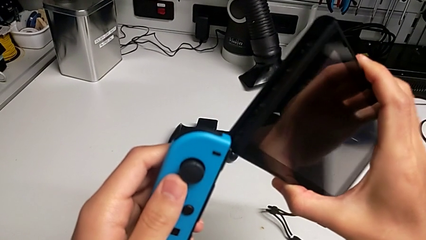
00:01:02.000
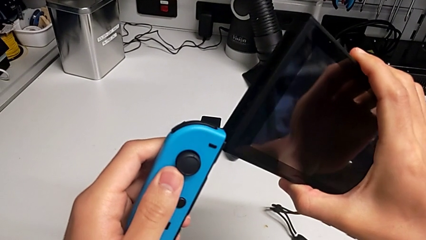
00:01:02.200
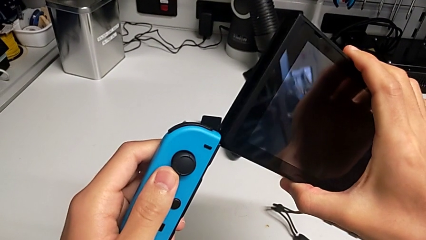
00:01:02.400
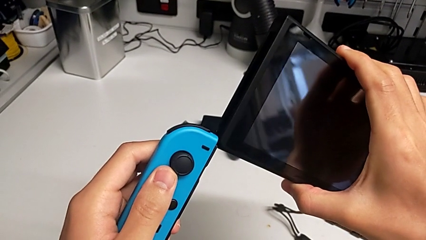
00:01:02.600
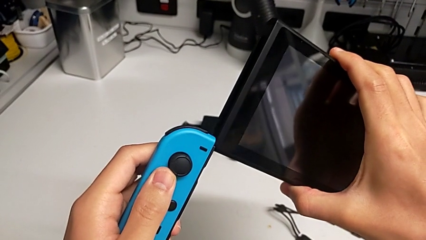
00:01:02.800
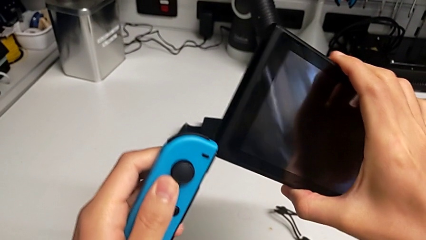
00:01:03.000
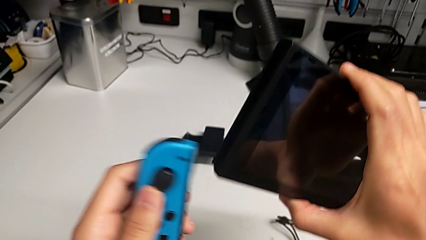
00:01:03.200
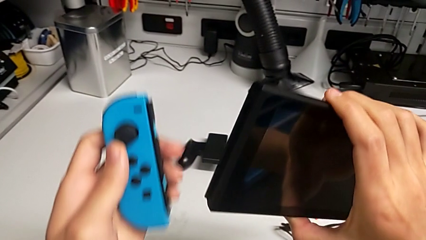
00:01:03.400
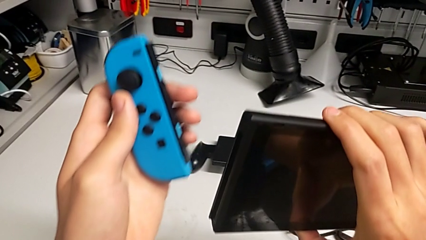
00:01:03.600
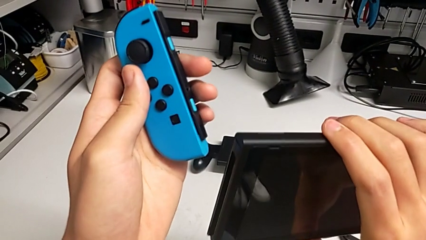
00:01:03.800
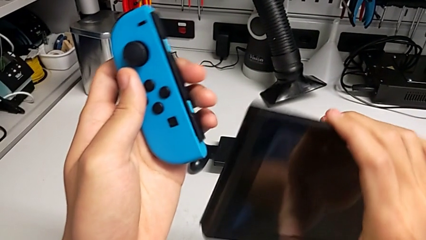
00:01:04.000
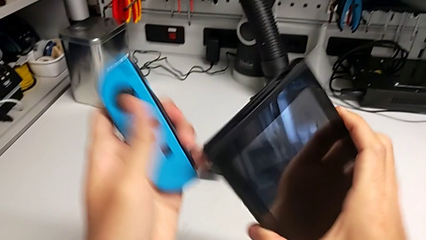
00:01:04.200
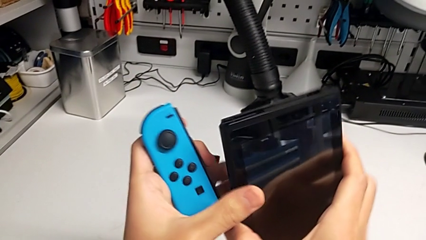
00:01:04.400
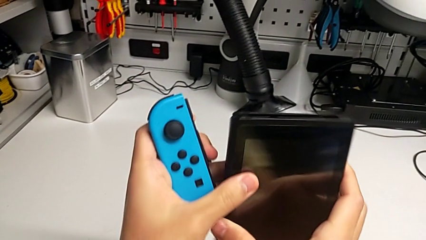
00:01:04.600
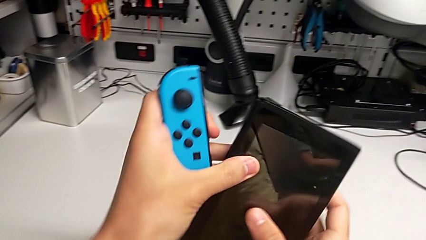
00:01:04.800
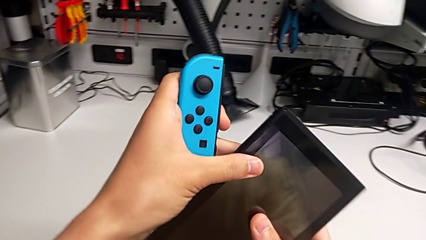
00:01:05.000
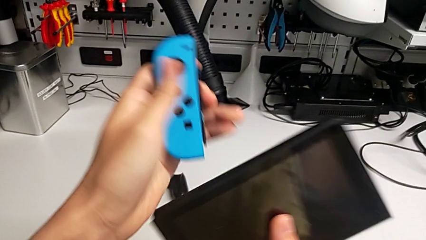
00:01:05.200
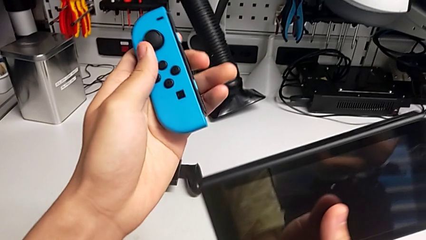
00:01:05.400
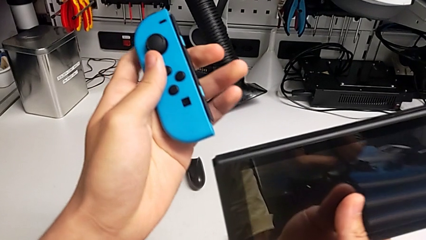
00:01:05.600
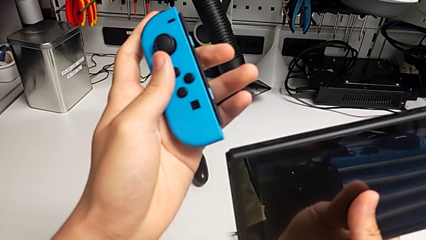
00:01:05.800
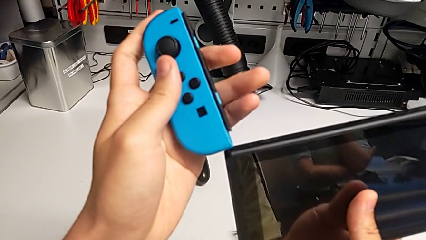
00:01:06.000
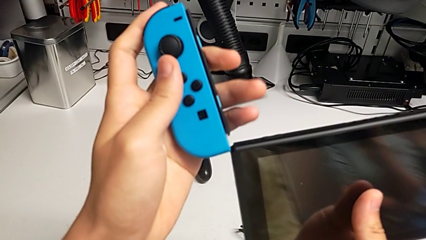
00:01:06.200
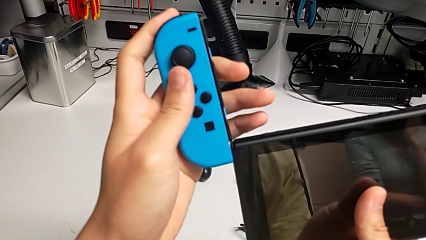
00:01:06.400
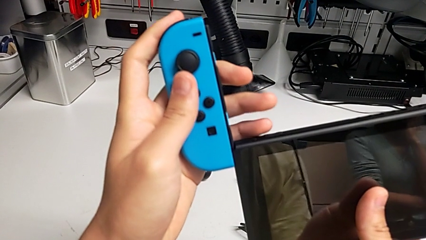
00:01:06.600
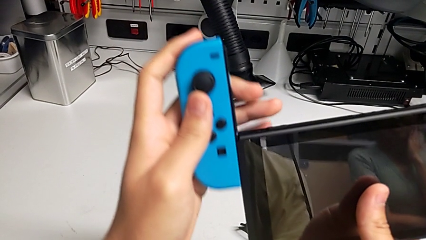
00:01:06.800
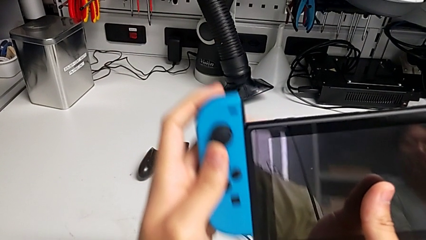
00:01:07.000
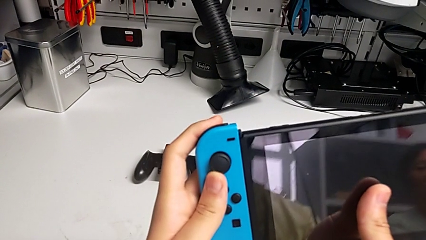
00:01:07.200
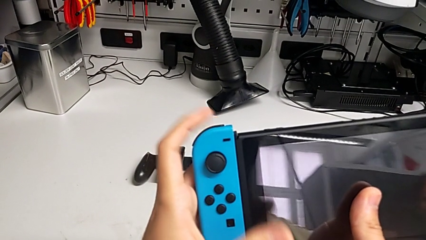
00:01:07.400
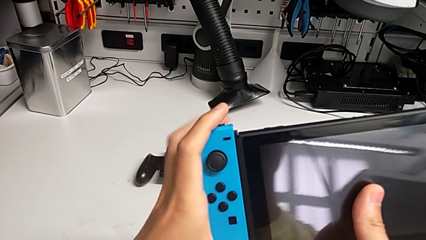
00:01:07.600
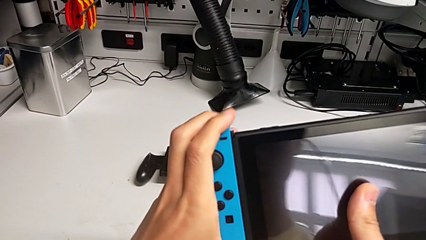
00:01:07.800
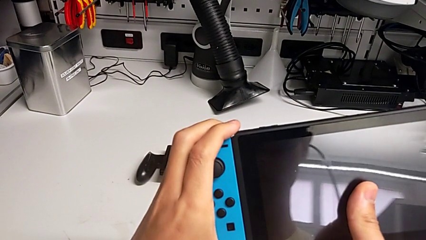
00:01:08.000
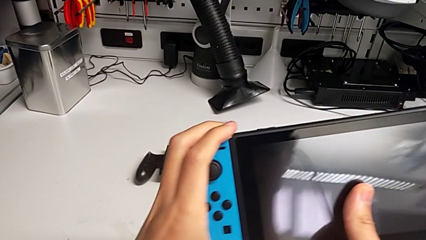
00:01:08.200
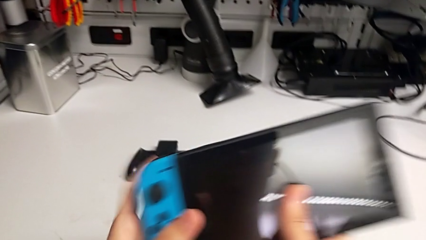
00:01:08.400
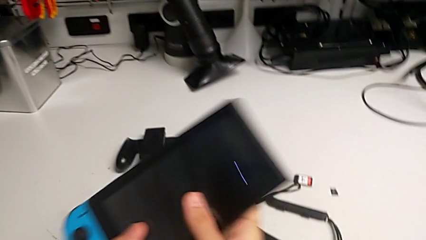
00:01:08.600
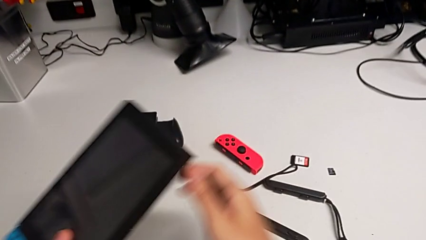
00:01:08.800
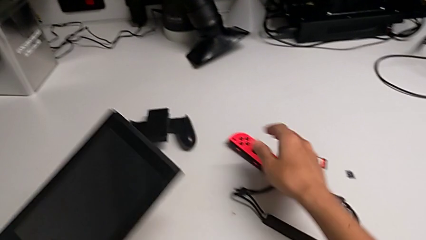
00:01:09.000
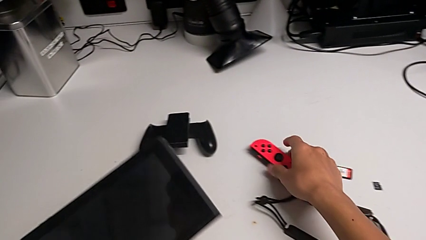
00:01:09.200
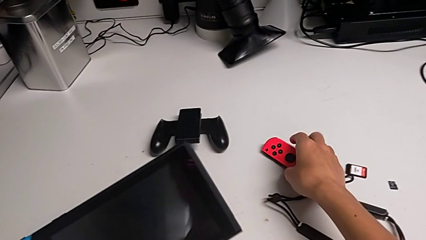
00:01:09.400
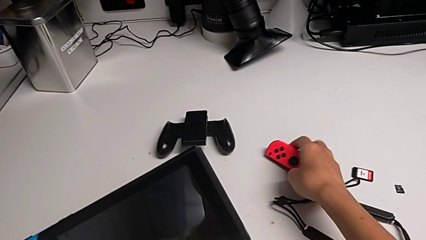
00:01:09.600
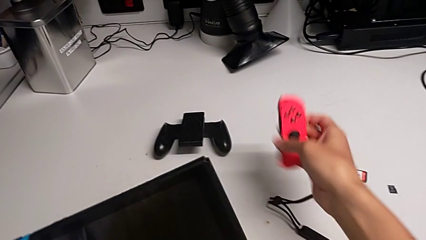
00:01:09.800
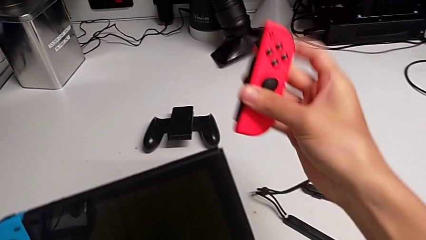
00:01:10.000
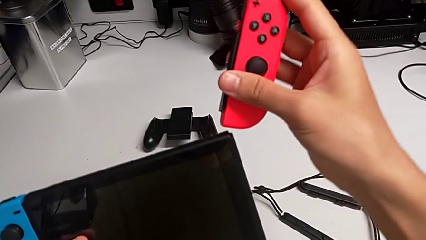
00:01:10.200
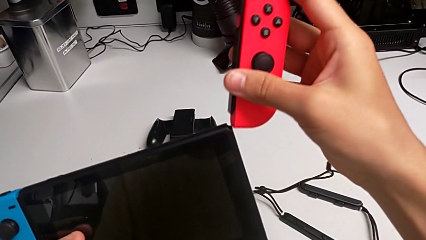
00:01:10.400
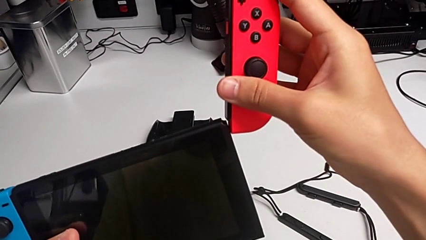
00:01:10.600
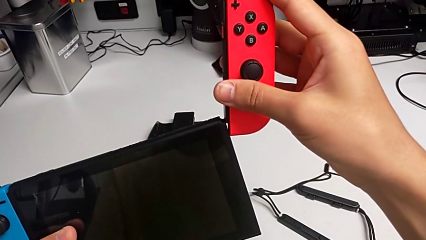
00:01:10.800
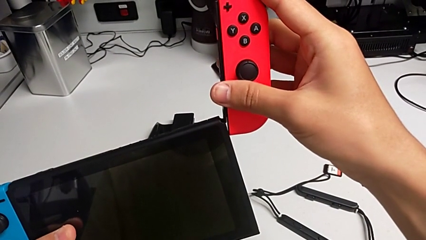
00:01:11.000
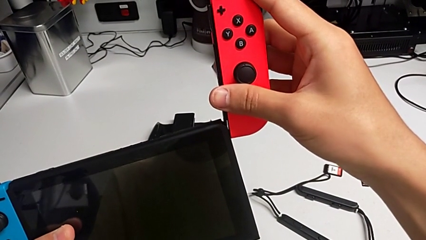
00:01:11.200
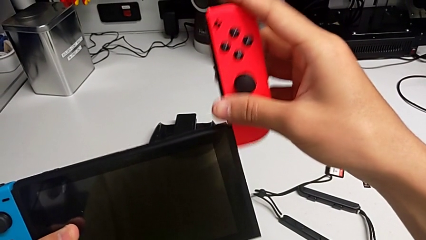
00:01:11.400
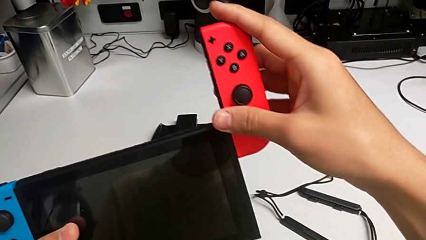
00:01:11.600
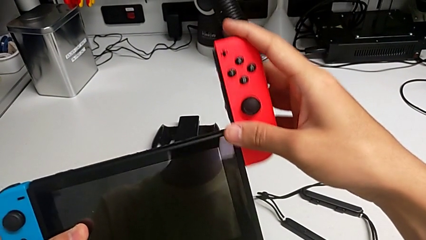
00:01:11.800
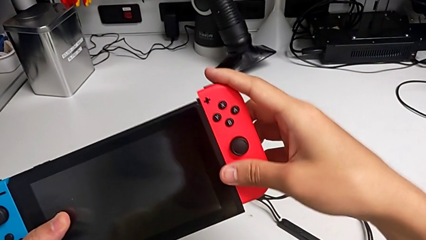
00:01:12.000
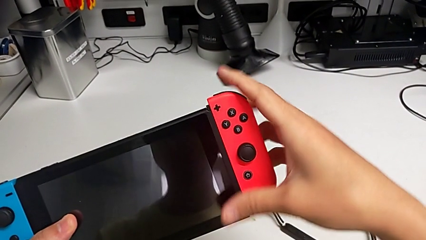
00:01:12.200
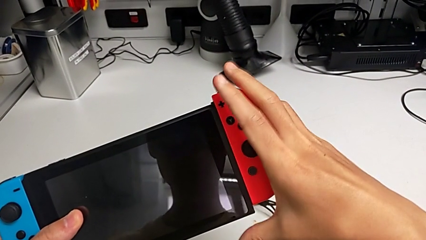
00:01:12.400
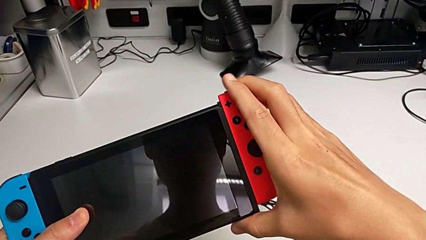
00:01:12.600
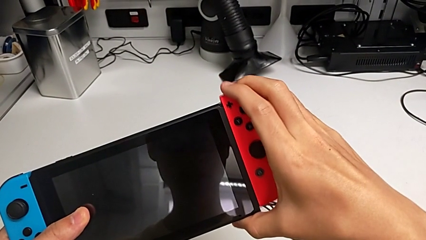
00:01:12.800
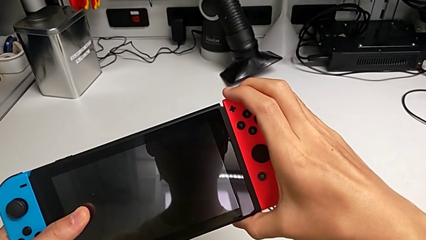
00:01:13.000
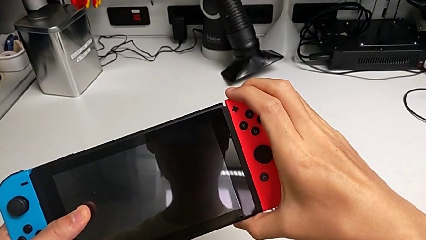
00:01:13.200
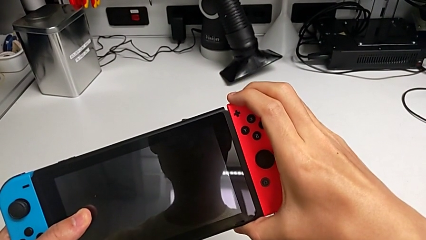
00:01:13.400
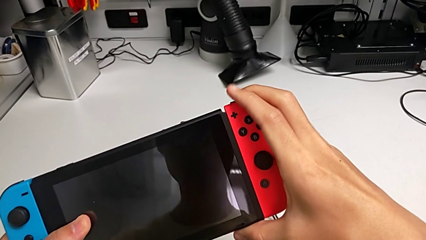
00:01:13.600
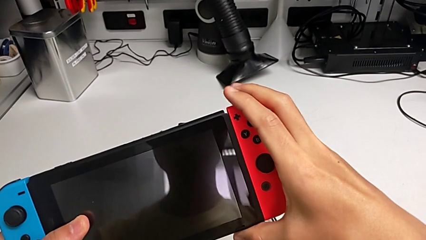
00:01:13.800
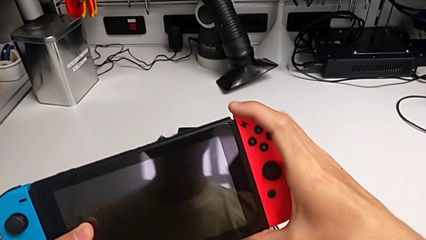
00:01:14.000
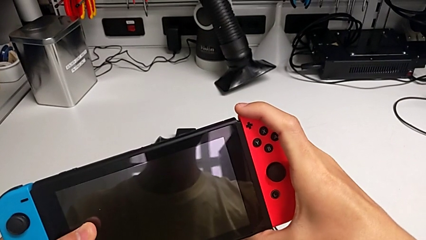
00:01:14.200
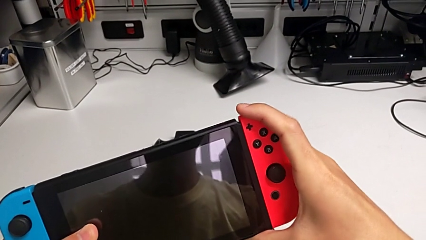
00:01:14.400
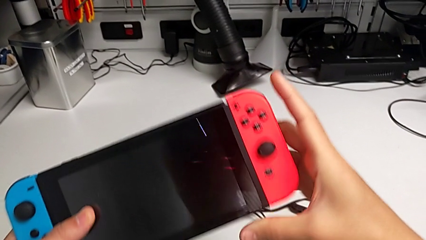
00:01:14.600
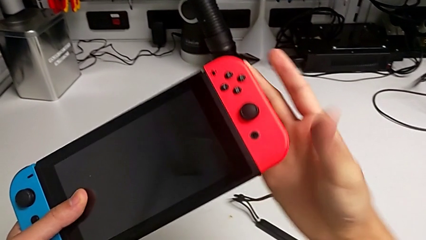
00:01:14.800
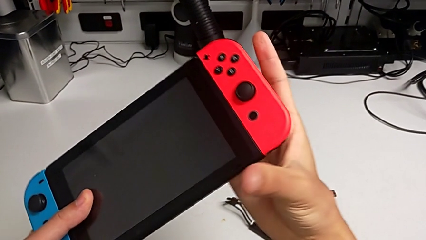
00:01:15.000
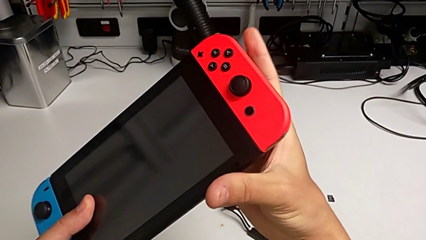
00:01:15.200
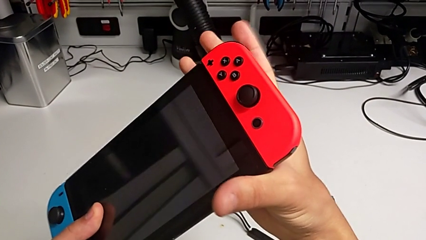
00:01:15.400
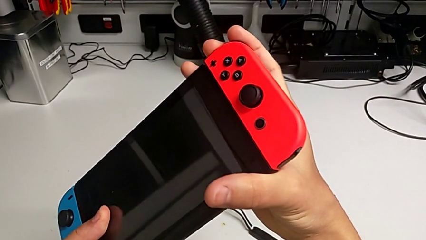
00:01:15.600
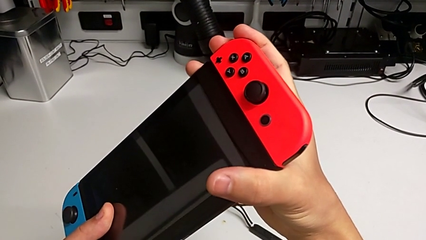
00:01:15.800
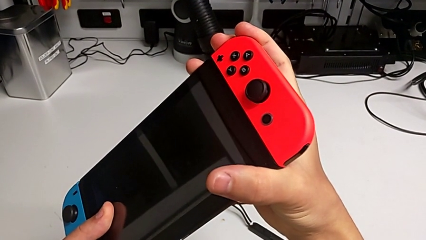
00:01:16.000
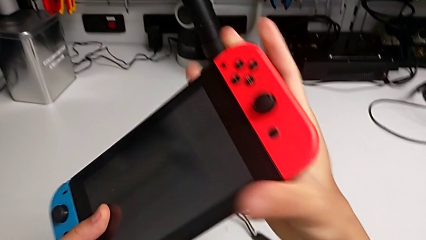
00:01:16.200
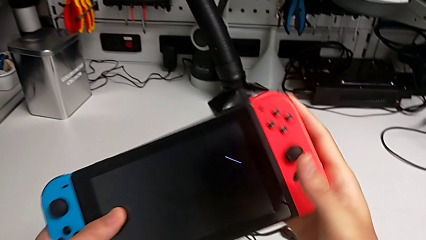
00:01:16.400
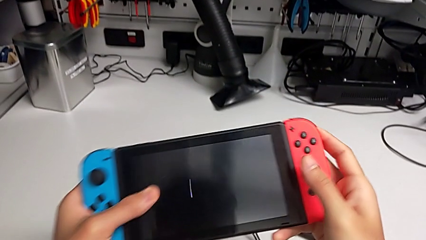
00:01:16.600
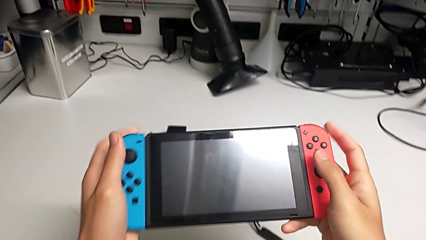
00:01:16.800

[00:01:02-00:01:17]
The camera wearer is inserting the joy-con controllers into the Nintendo Switch. They rotate the Nintendo Switch, align the blue Joy-Con controller, insert it, grab the red Joy-Con controller, lift it, align it, insert it and lock it.

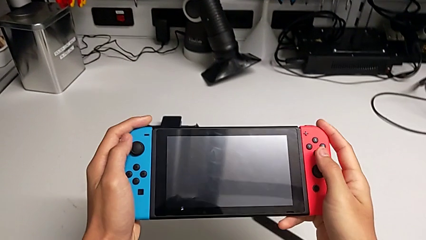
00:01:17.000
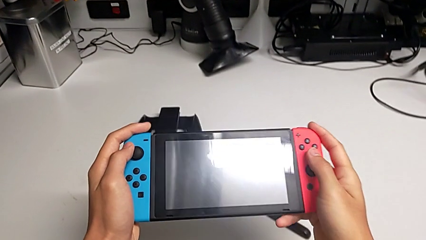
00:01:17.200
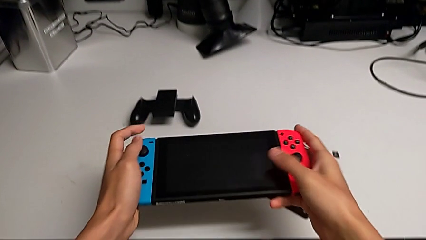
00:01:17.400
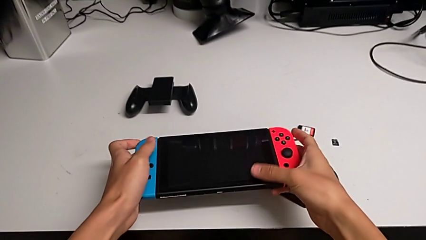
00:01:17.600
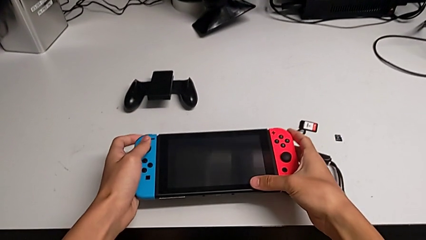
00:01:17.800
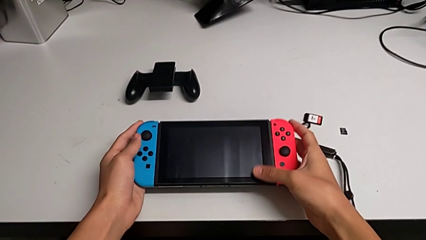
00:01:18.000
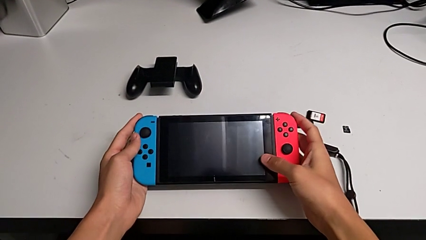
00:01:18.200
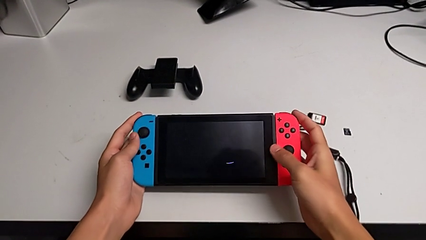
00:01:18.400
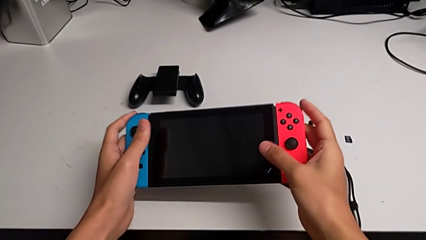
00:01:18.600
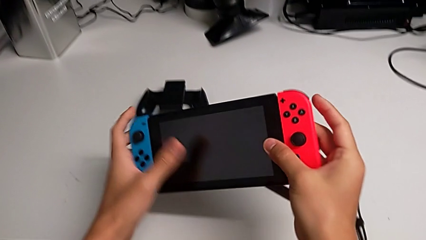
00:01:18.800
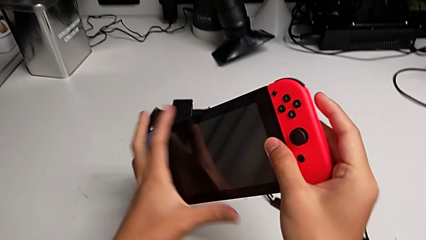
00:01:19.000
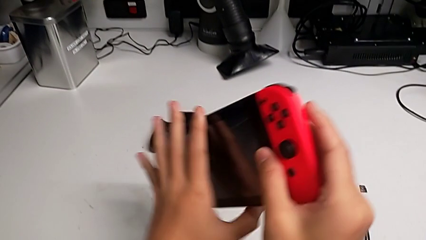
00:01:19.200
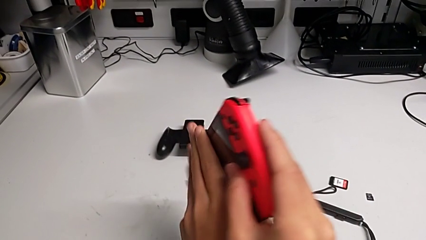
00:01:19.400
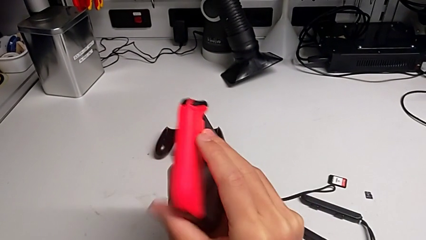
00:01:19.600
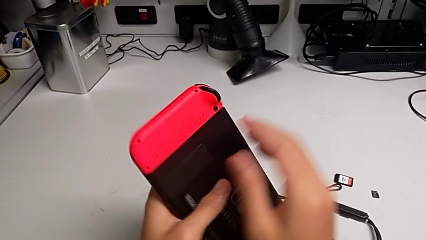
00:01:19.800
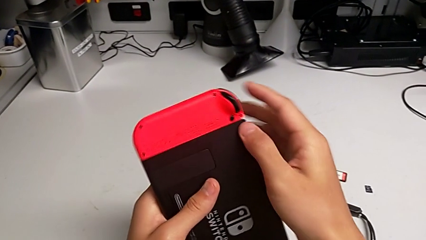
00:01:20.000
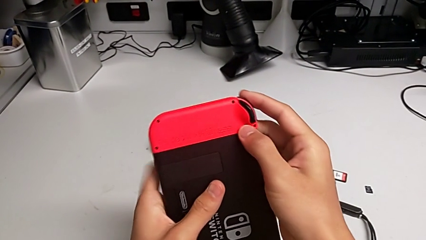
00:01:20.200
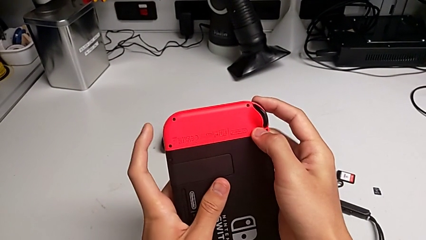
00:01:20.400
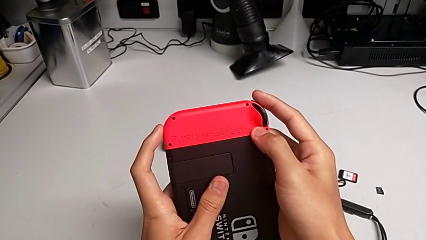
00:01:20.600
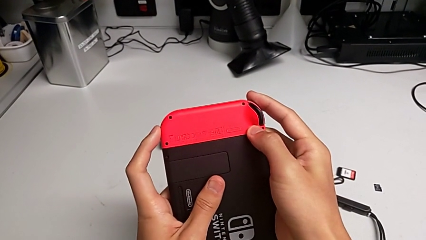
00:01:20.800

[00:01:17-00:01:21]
The camera wearer is removing the joy-con controllers from the Nintendo Switch. They rotate the Nintendo Switch twice.
